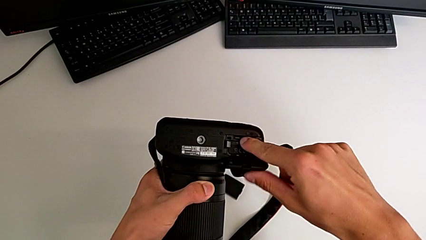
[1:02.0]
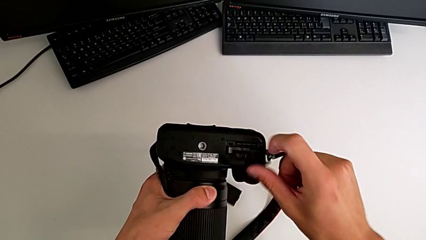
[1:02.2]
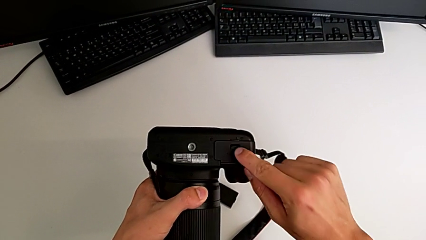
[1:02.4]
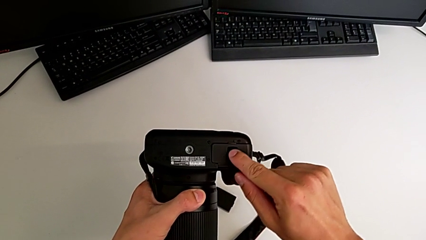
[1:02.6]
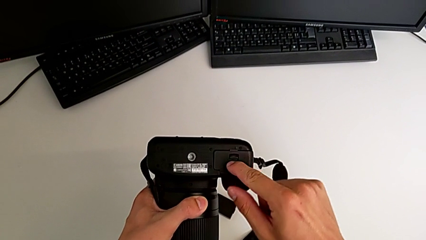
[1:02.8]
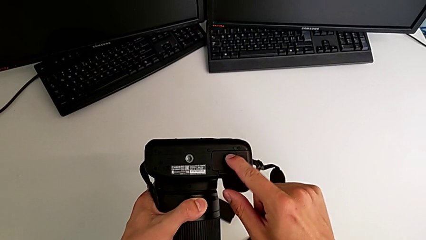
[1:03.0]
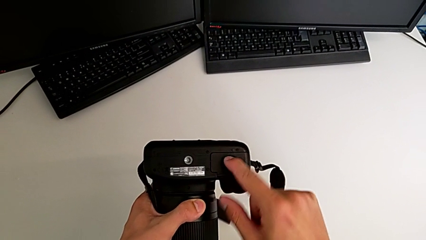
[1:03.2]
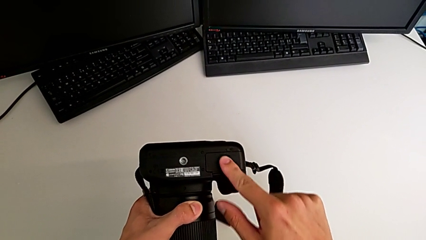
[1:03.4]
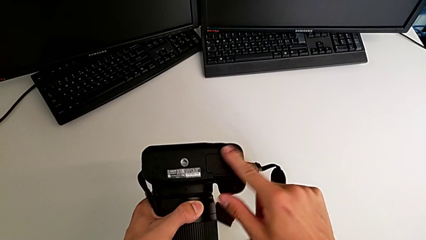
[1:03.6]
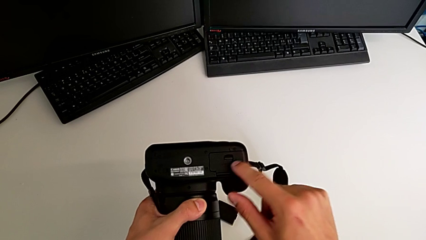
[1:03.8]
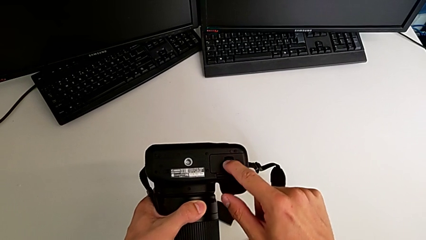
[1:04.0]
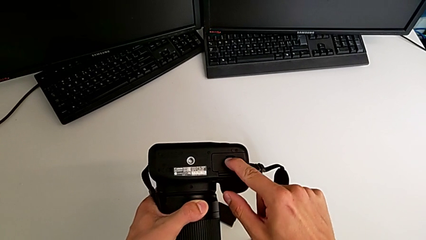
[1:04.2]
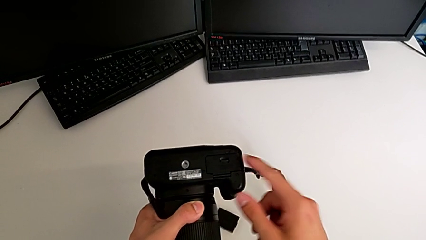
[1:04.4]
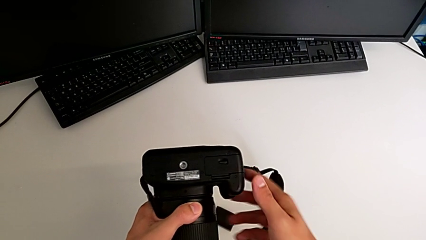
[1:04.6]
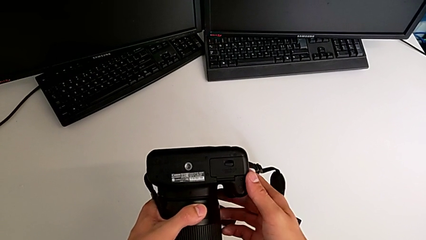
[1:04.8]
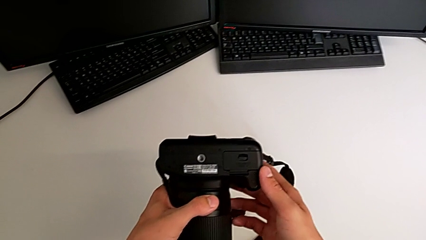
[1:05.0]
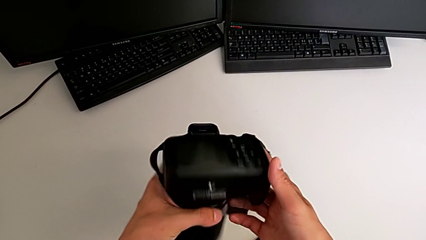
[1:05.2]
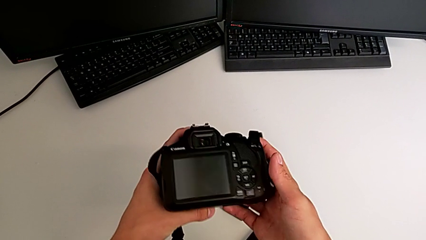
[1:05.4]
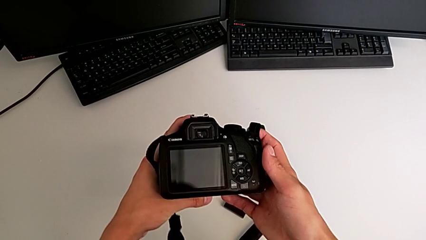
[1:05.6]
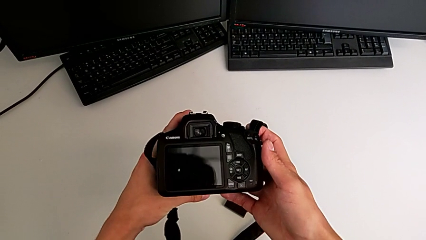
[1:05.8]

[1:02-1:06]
The camera wearer is changing the SD card. They close the battery door, push it and rotate the DSLR.
